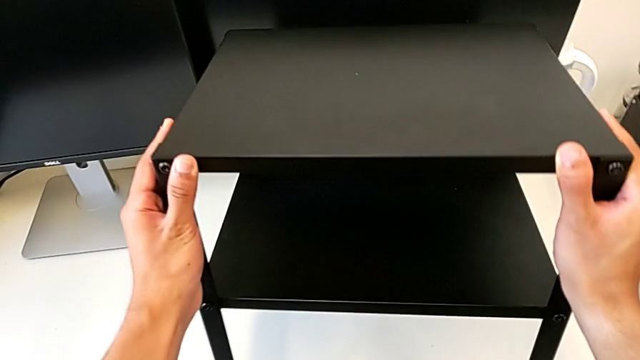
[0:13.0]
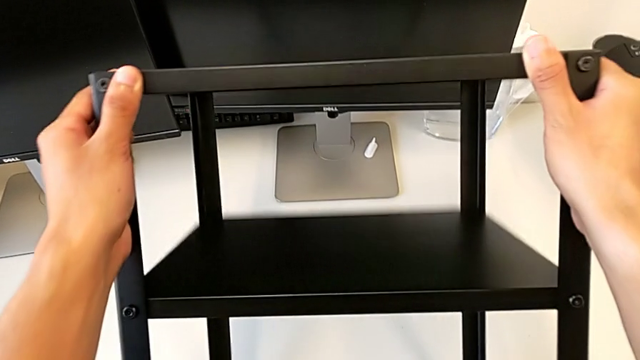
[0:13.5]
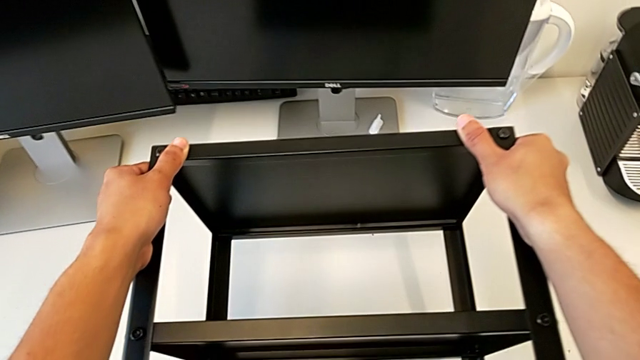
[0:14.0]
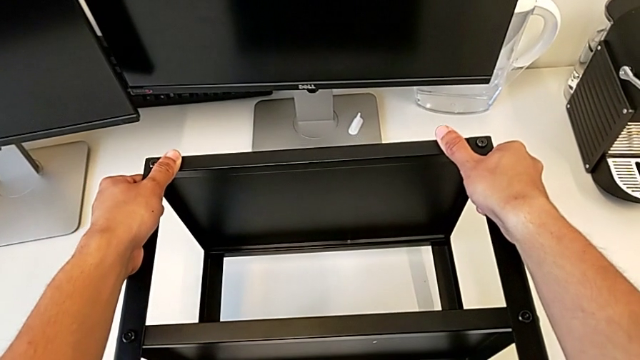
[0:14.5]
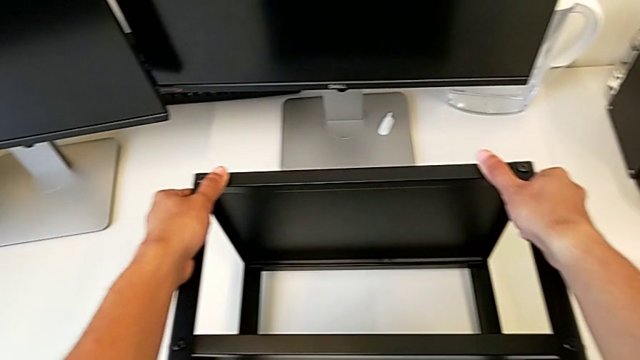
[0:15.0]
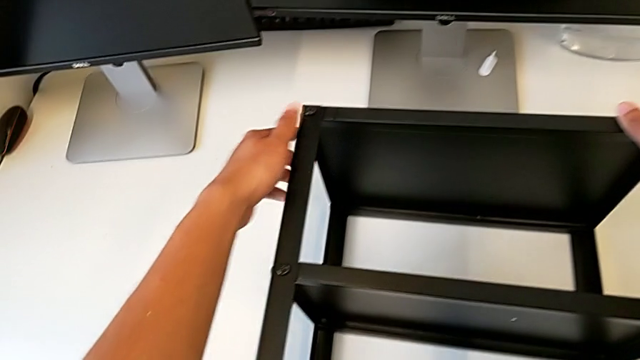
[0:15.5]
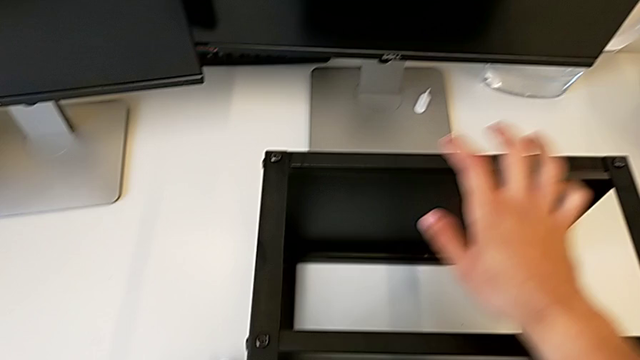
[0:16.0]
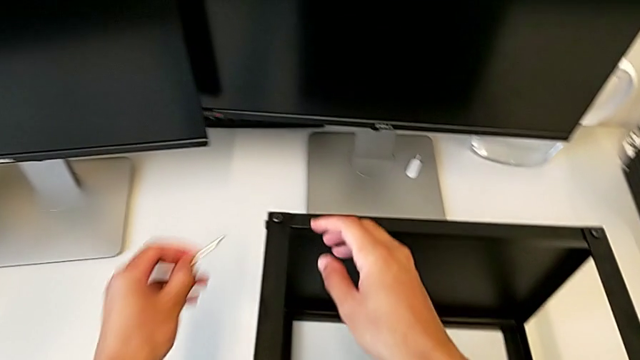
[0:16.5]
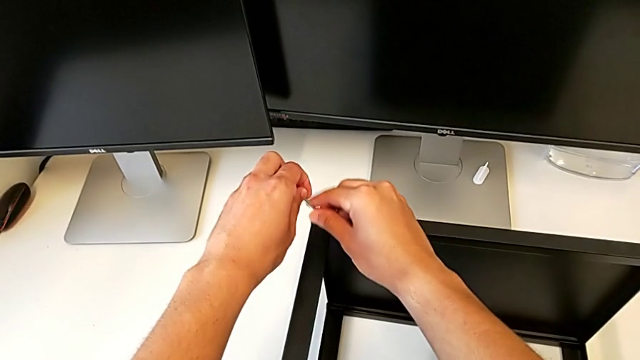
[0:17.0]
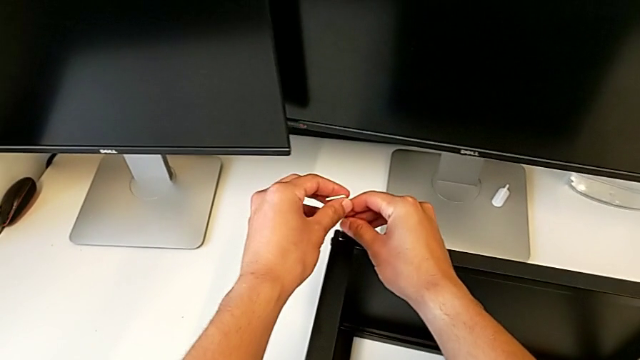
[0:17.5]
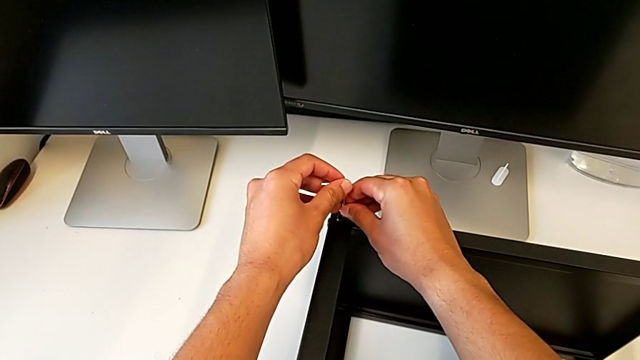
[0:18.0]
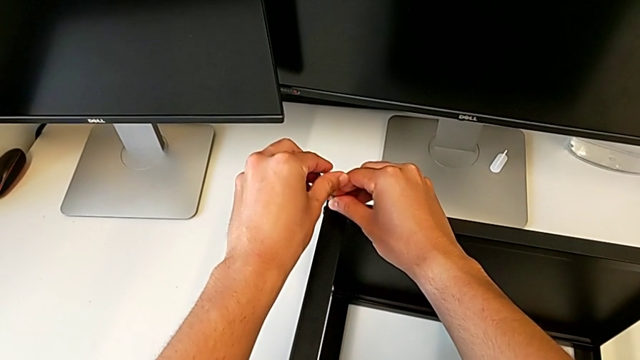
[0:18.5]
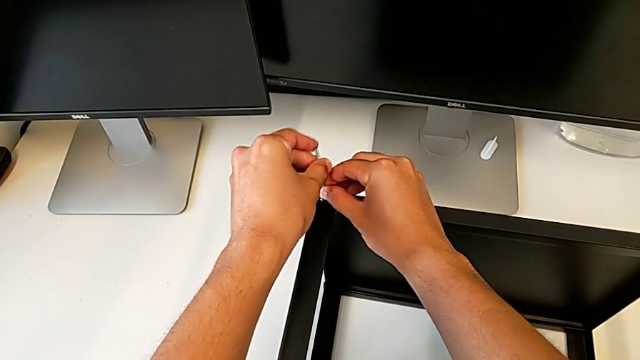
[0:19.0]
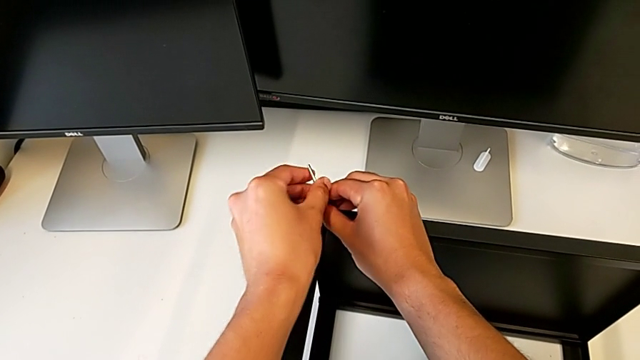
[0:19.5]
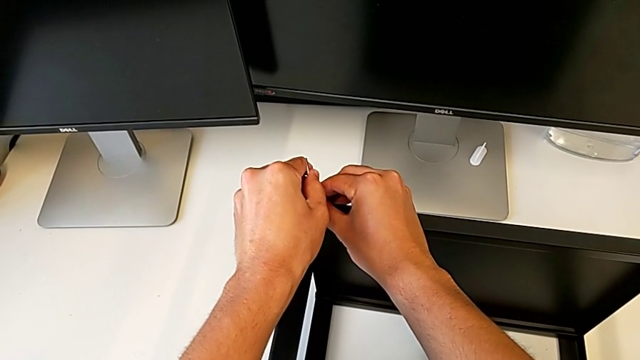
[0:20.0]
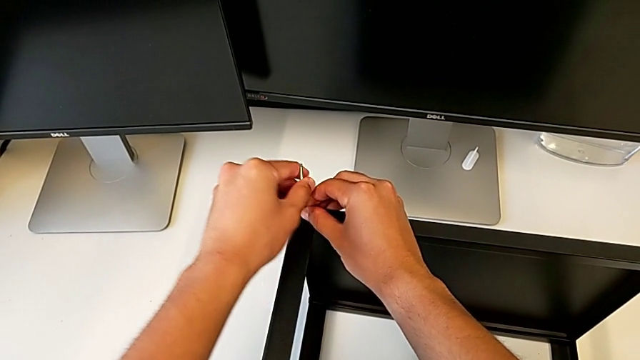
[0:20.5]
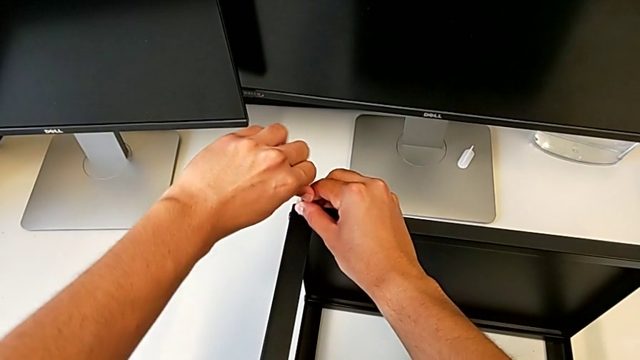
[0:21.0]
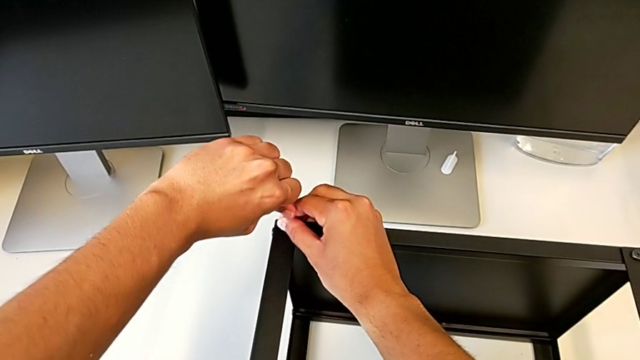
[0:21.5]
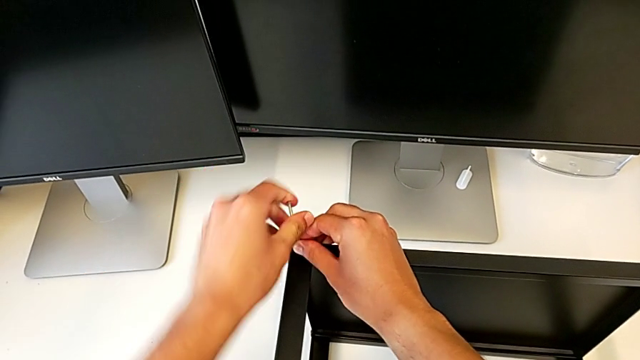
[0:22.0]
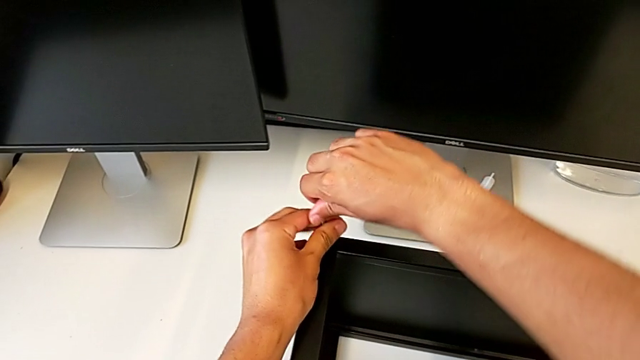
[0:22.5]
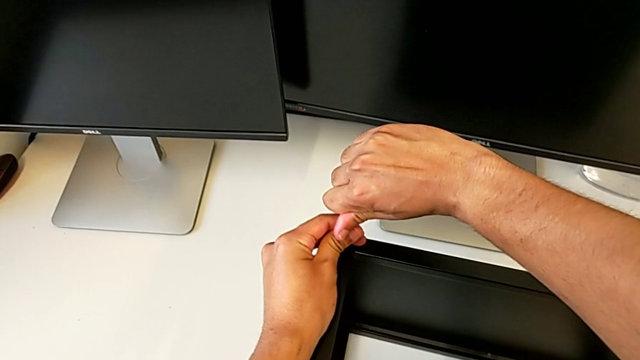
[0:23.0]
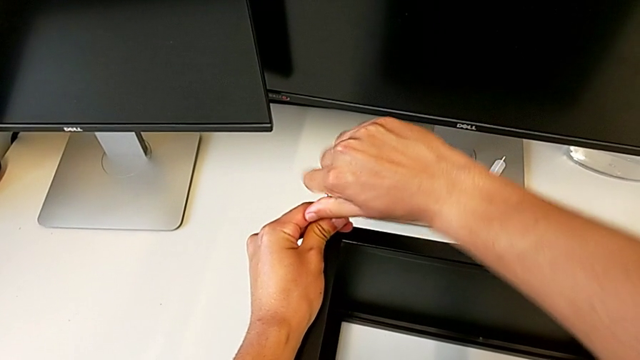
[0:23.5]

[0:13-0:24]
The camera wearer is unscrewing the top shelf of the table. They rotate the black nightstand, grab the Allen wrench, insert it and wrongly screw the hex socket head, turning the screw in the opposite direction.

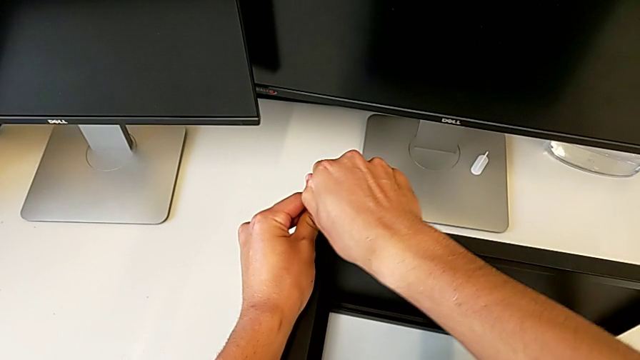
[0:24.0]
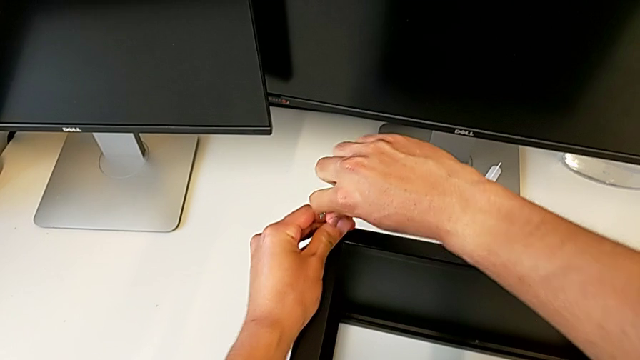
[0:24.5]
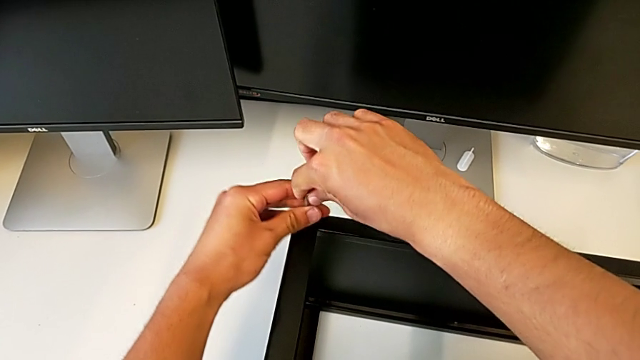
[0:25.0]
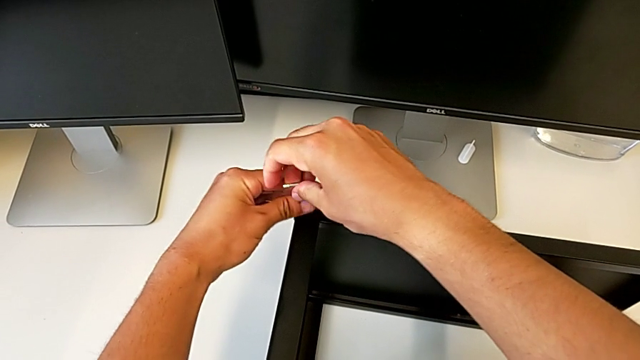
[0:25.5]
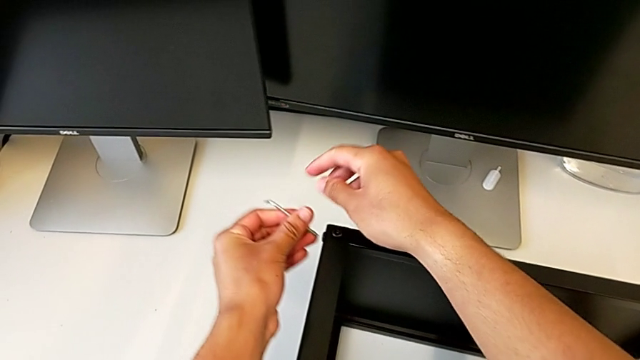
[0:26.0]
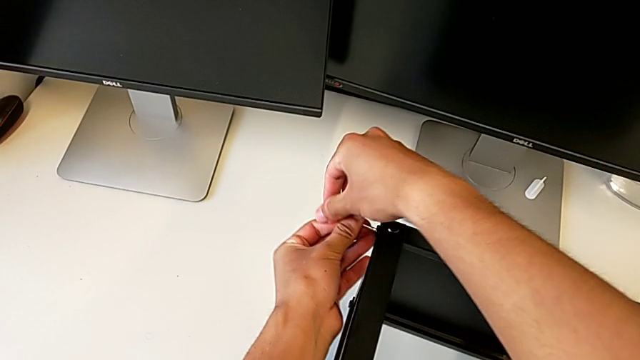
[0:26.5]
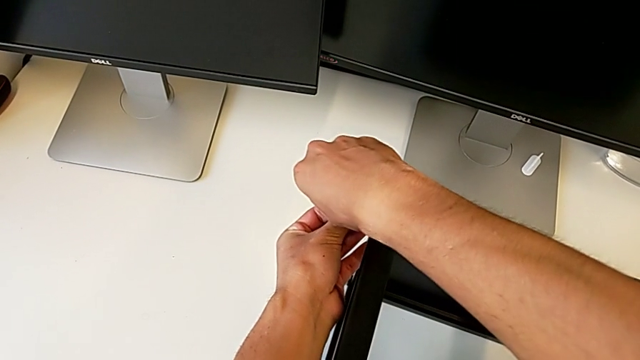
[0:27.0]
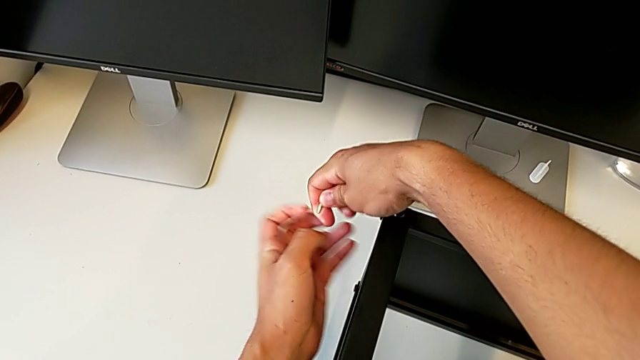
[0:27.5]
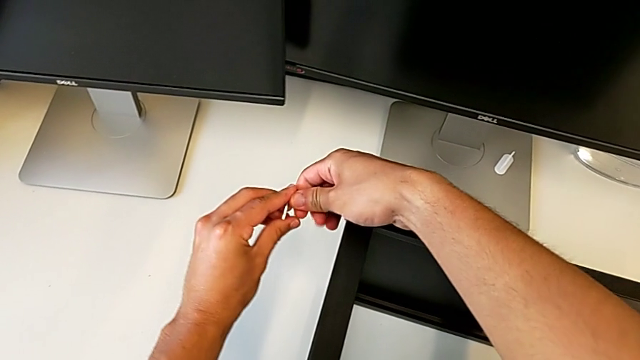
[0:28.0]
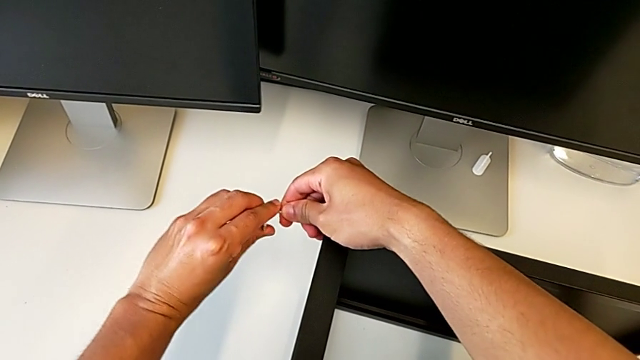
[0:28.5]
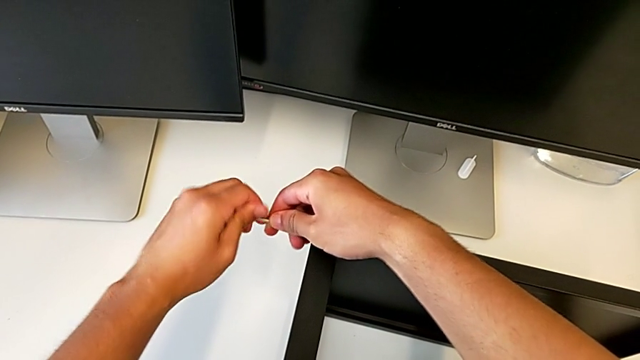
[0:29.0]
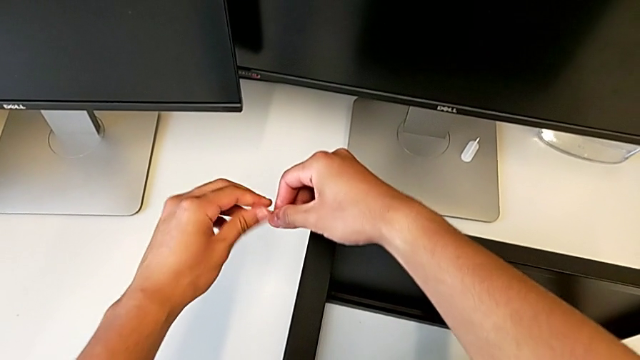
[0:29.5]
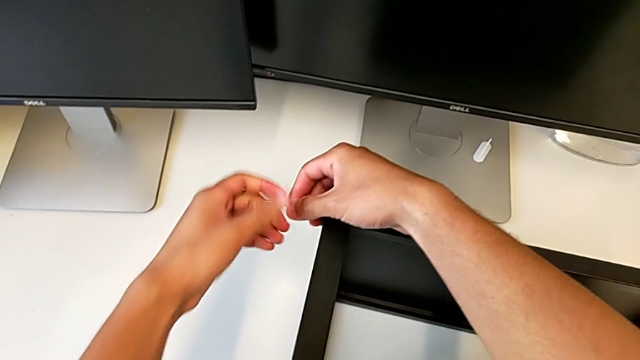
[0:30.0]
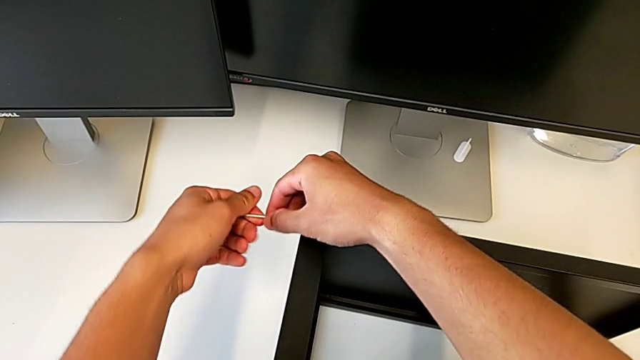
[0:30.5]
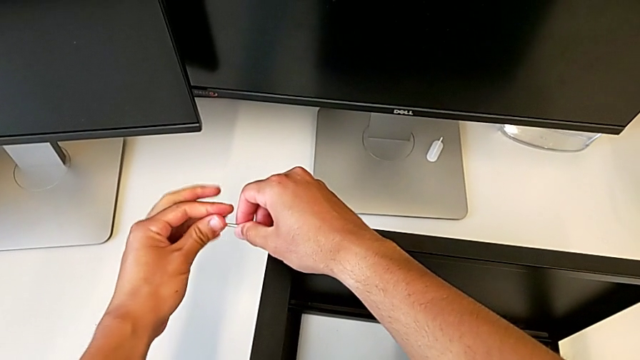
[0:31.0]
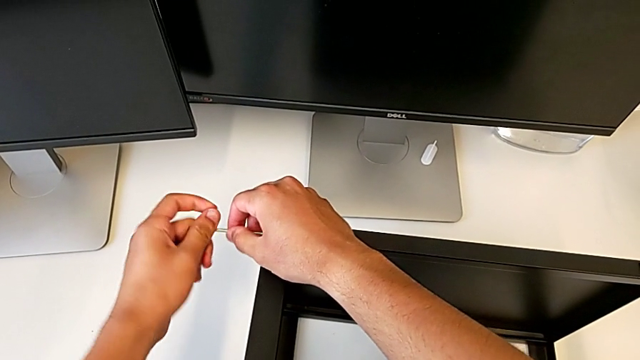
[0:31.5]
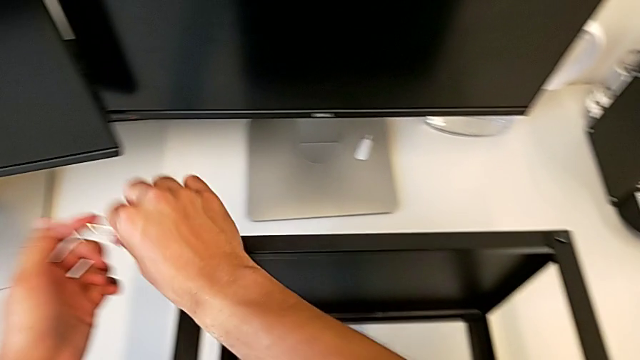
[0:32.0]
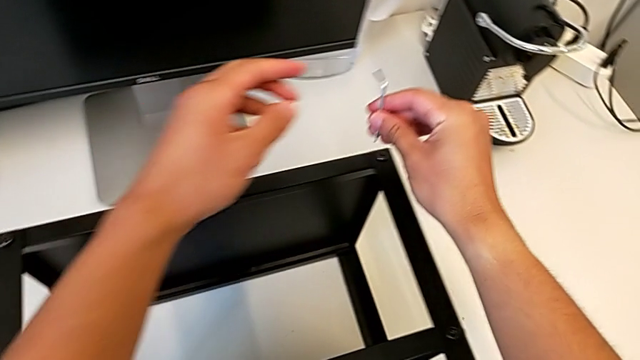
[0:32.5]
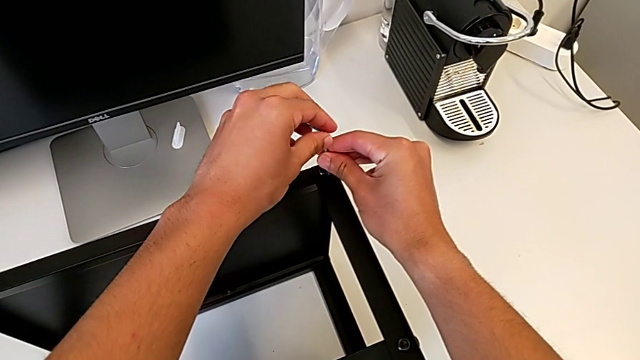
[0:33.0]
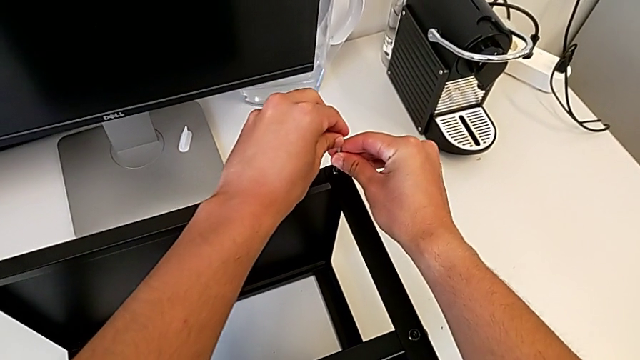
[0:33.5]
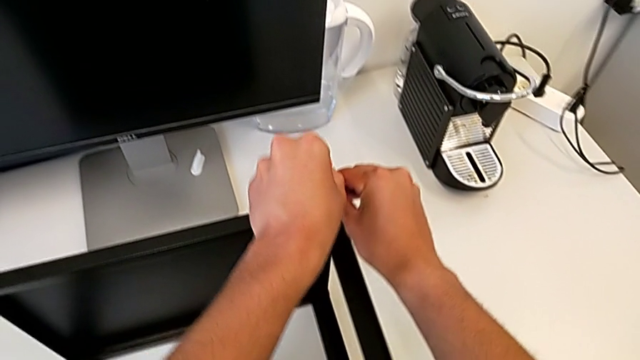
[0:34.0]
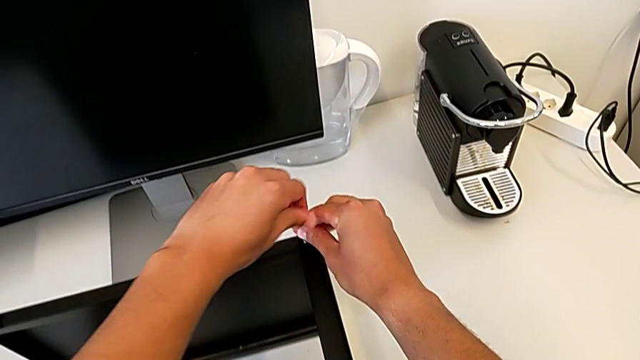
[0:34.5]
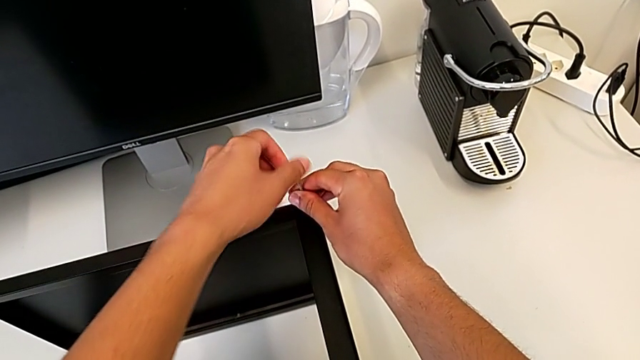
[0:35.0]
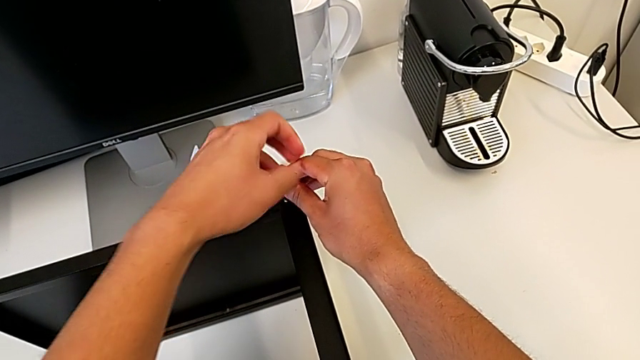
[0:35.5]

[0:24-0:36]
The camera wearer is unscrewing the top shelf of the table. They unscrew the hex socket head, withdraw the Allen wrench twice, unscrew the hex socket head, withdraw the Allen wrench, approach the hex socket head, insert it and unscrew it.
